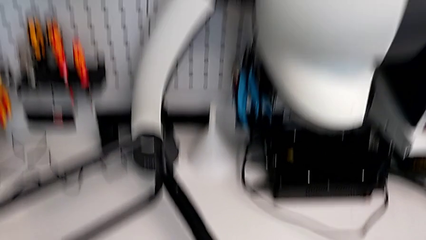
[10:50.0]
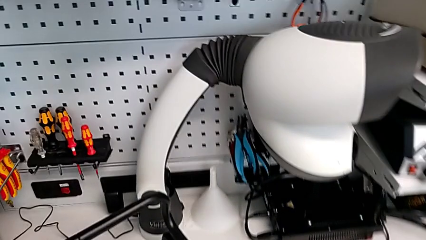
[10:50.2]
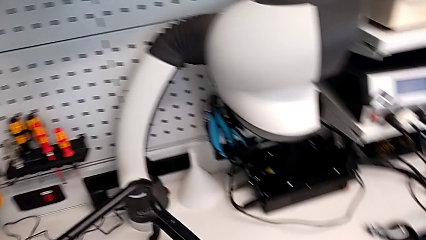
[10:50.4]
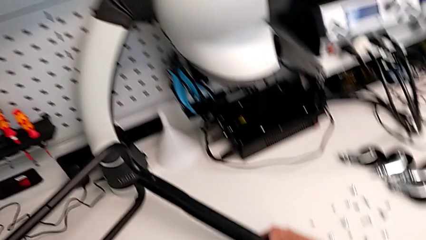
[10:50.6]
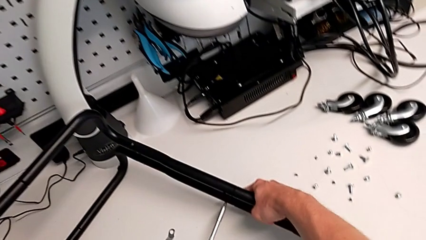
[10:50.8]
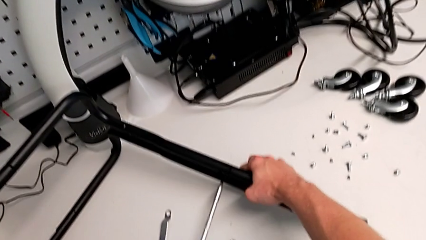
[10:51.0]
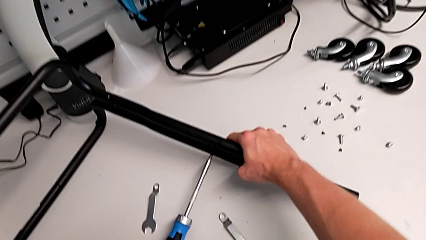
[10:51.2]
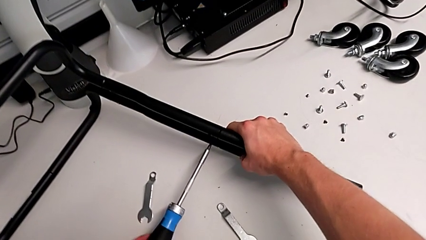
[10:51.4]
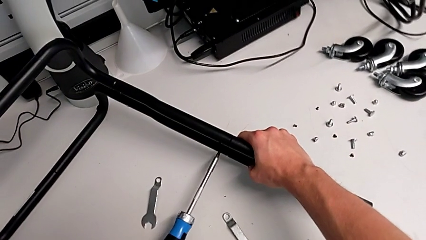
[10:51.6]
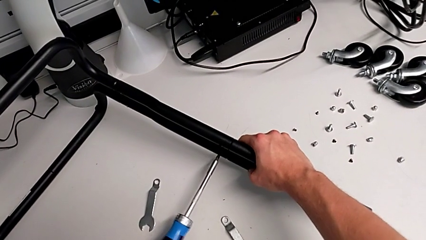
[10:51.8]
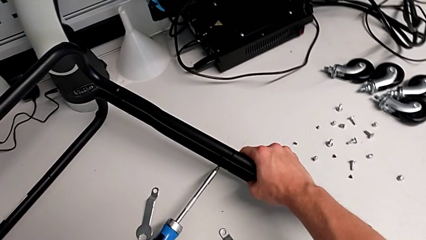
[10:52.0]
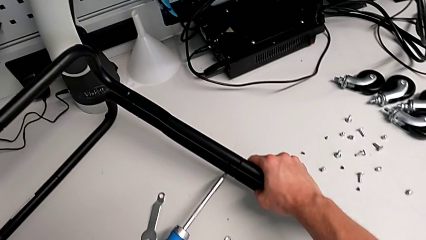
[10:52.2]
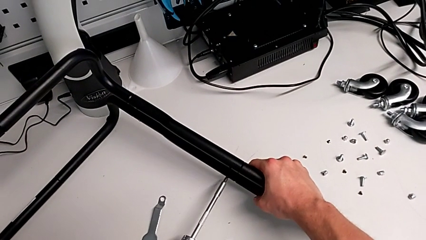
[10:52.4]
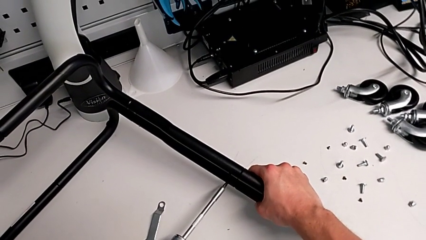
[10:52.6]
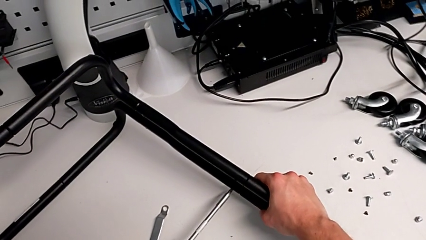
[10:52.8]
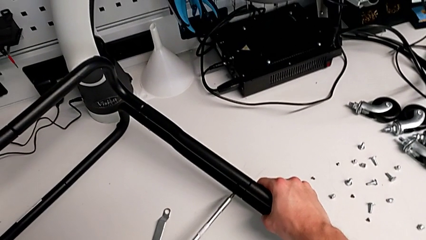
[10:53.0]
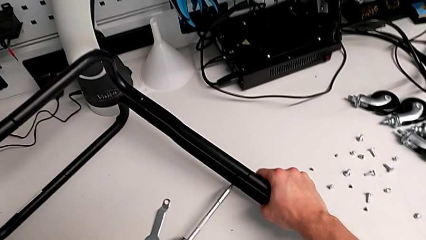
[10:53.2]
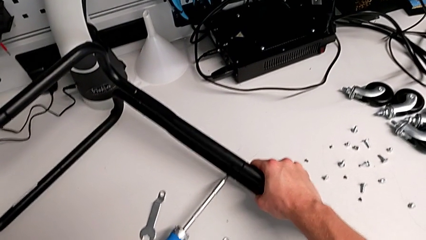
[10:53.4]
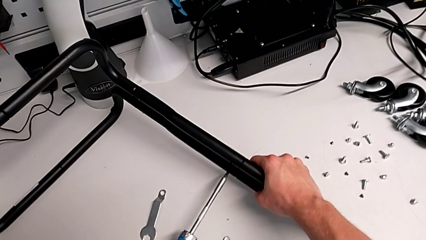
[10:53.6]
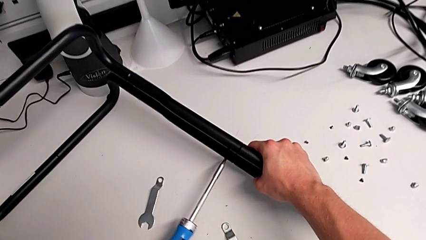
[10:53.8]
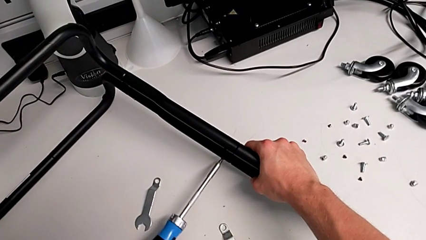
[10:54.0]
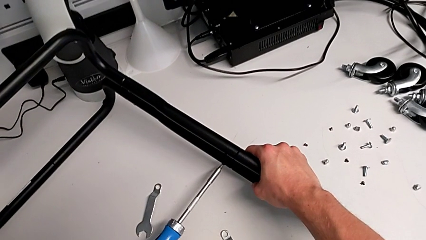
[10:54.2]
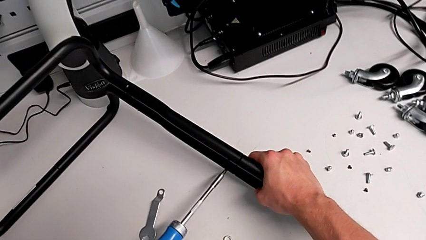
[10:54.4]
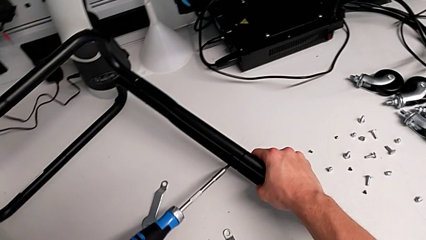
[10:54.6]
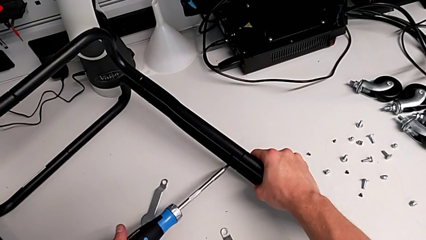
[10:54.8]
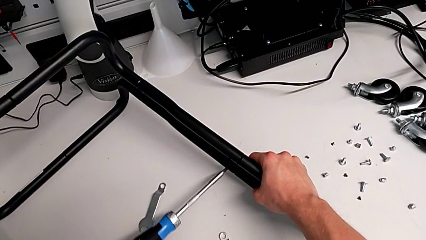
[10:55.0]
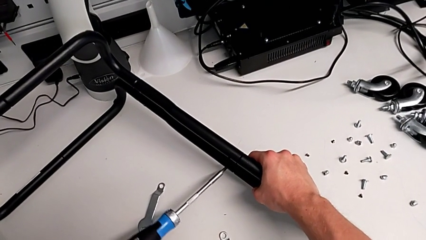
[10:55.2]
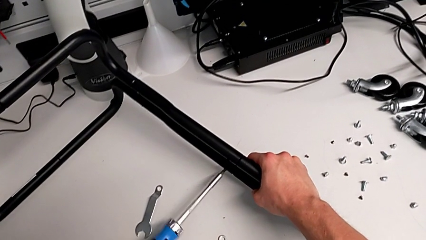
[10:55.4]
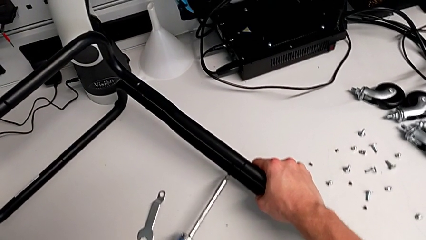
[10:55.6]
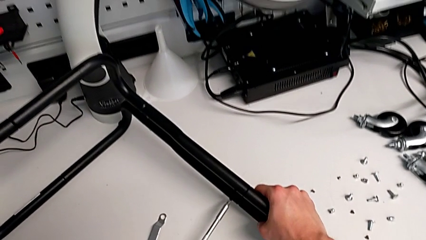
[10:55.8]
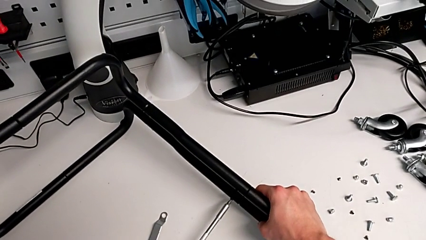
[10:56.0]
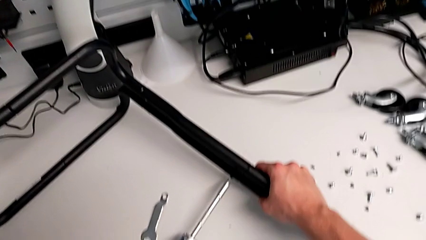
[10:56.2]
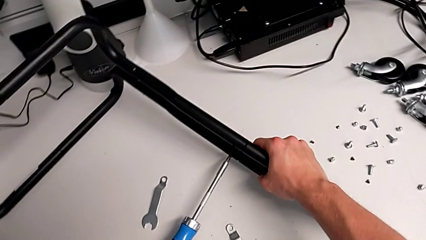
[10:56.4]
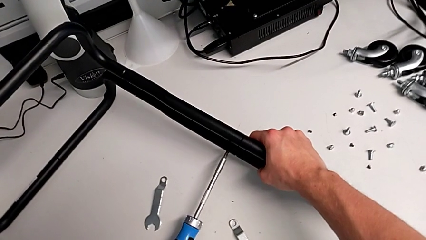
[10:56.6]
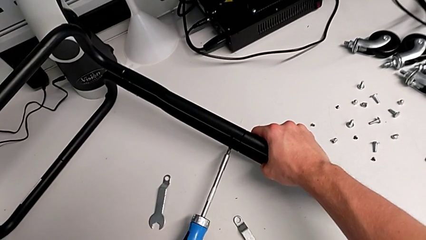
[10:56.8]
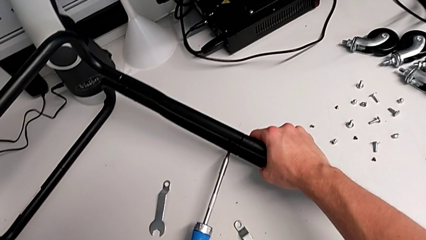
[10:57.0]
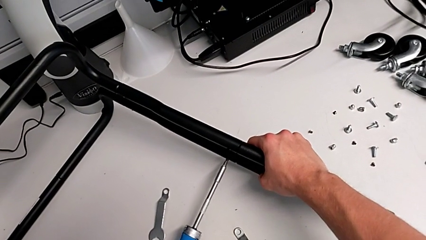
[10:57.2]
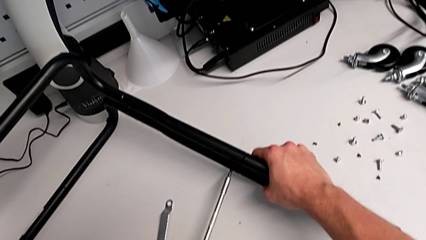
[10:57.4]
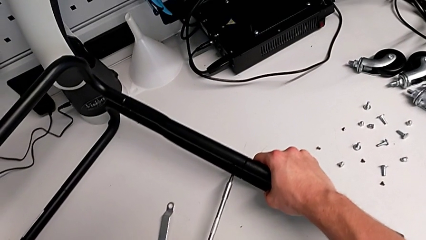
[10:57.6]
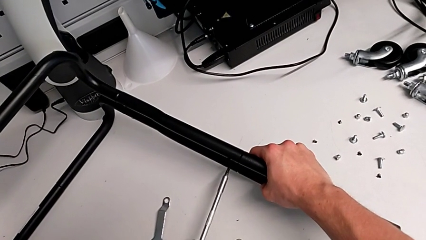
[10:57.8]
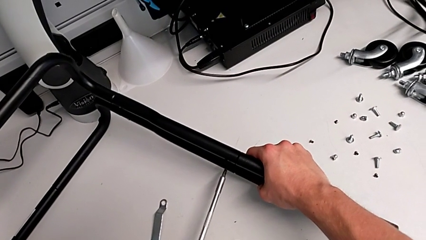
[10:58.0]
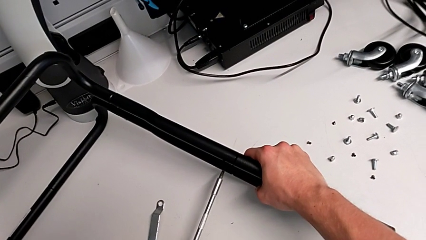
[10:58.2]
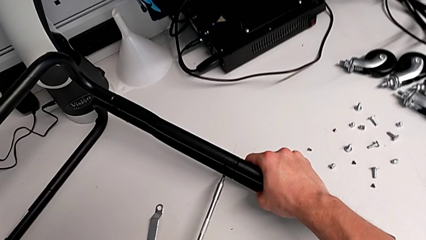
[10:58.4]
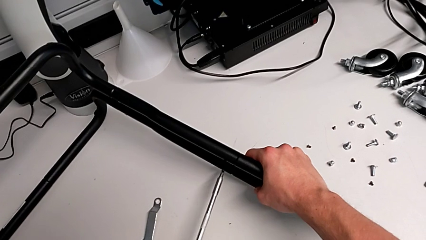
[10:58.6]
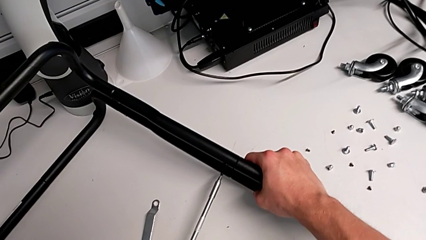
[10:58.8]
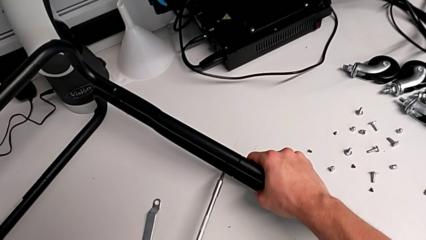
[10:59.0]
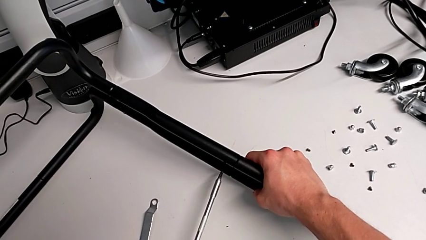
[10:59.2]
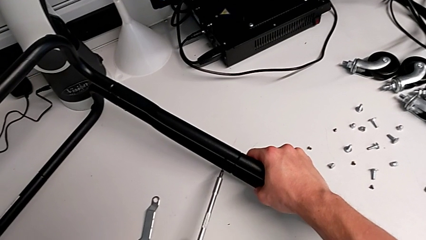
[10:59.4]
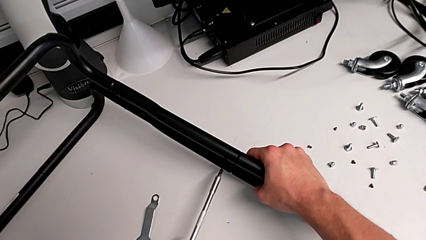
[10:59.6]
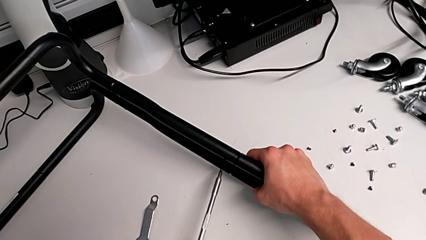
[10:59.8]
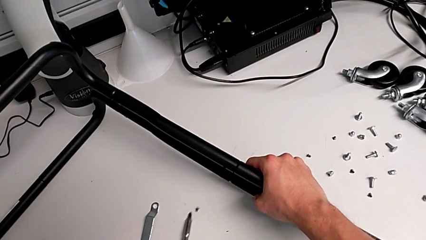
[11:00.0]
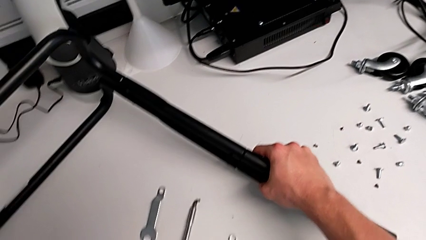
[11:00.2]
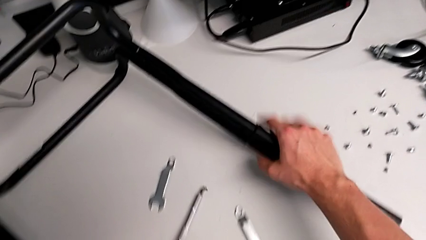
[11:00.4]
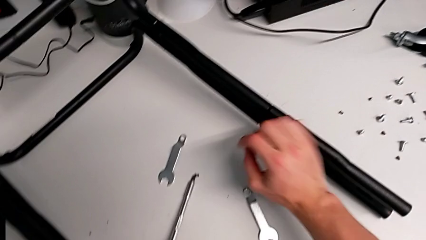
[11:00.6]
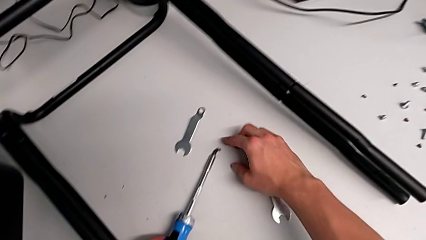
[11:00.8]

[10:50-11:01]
The camera wearer is unscrewing the first screw from the fourth leg of the furniture. They keep unscrewing the screw.

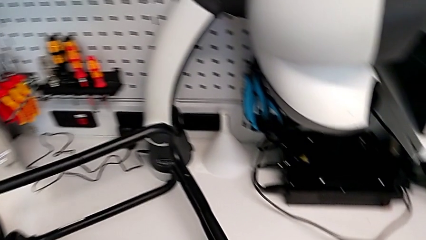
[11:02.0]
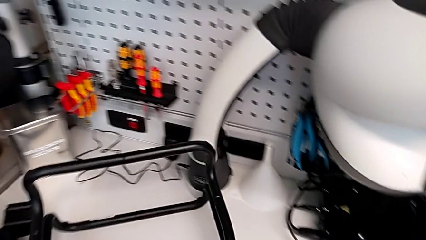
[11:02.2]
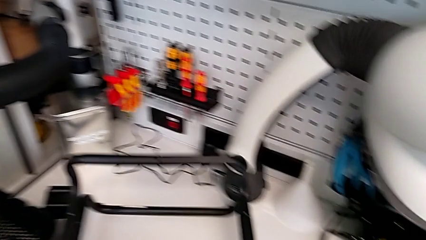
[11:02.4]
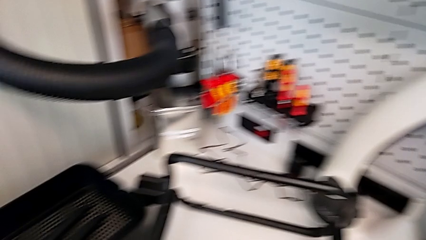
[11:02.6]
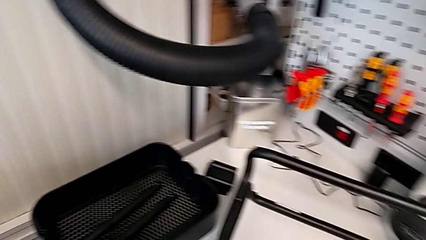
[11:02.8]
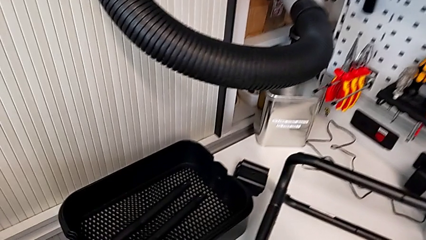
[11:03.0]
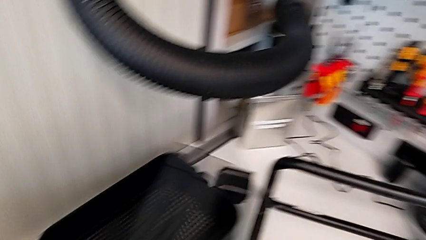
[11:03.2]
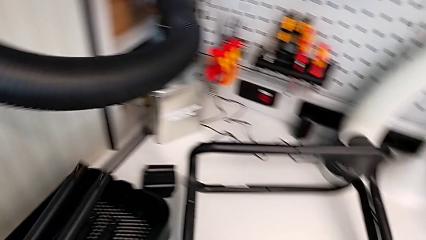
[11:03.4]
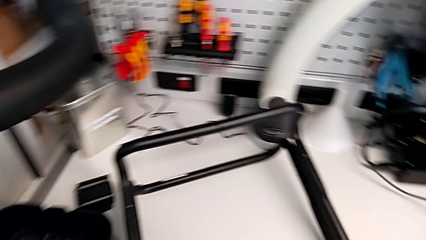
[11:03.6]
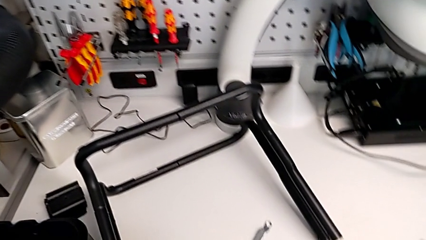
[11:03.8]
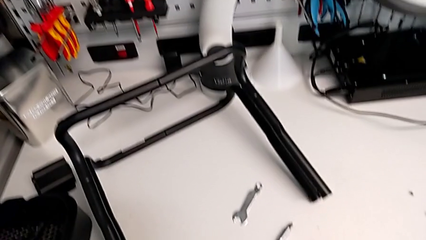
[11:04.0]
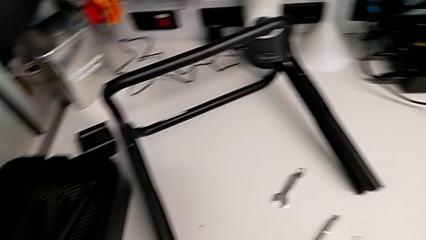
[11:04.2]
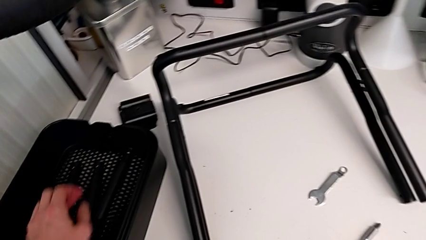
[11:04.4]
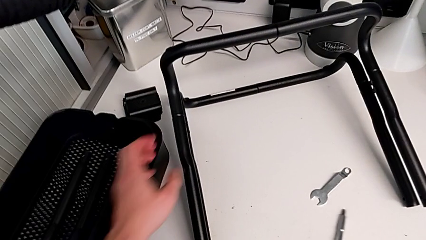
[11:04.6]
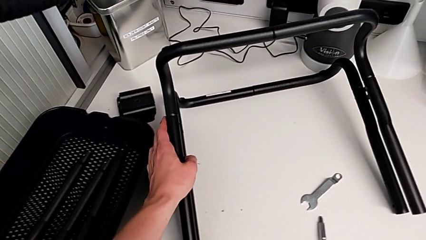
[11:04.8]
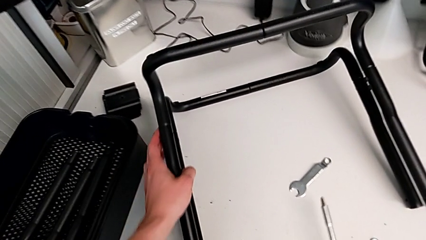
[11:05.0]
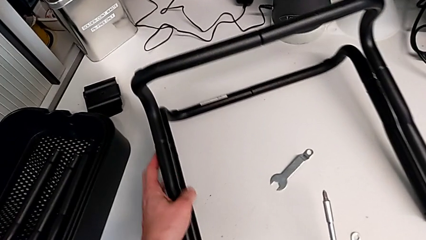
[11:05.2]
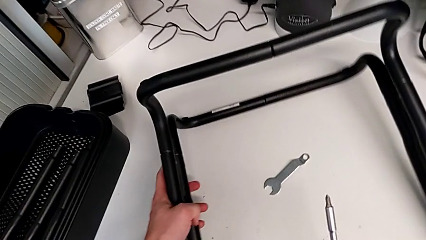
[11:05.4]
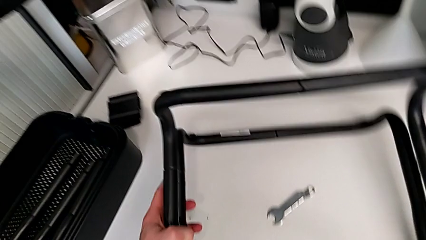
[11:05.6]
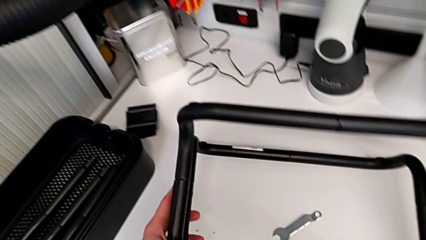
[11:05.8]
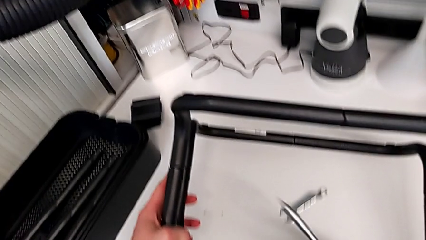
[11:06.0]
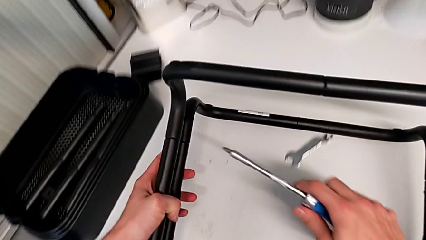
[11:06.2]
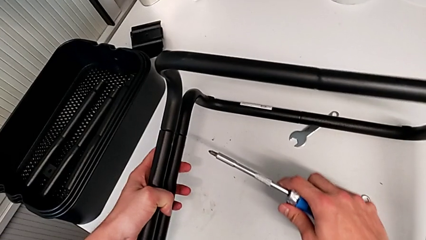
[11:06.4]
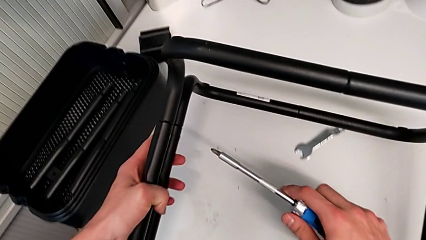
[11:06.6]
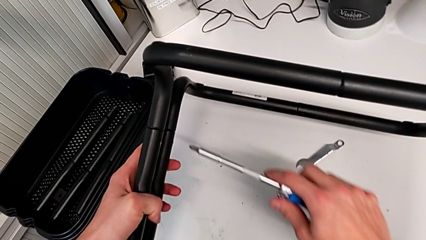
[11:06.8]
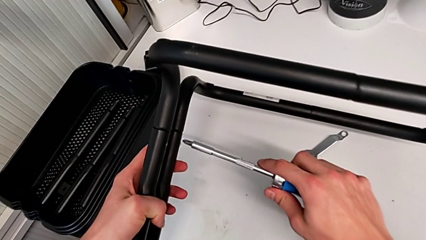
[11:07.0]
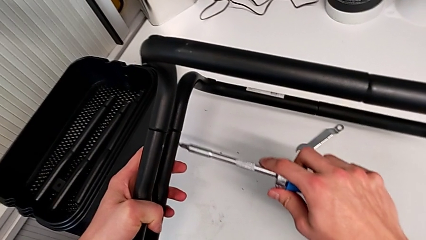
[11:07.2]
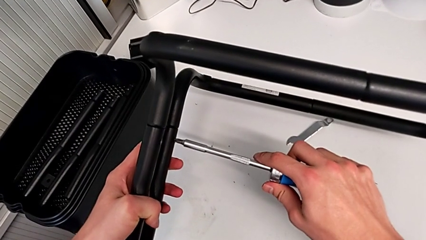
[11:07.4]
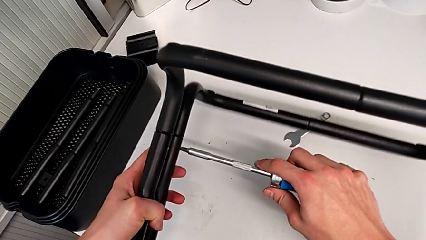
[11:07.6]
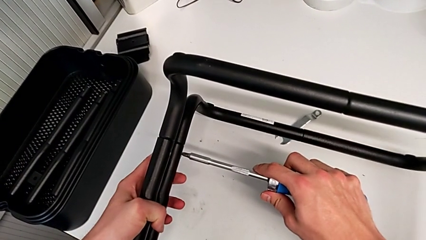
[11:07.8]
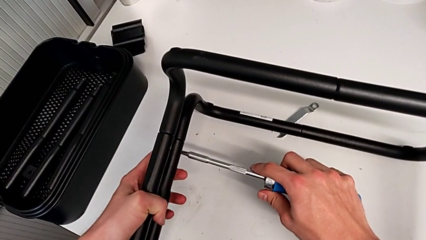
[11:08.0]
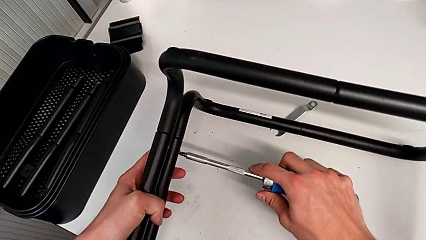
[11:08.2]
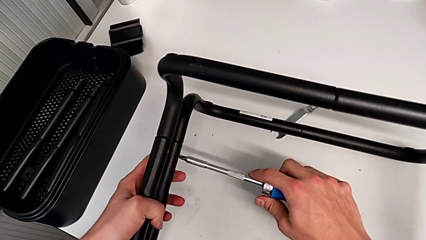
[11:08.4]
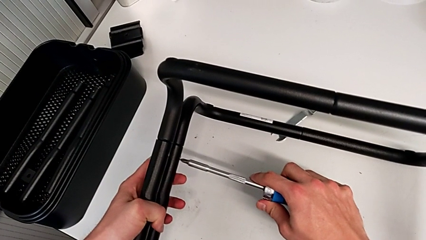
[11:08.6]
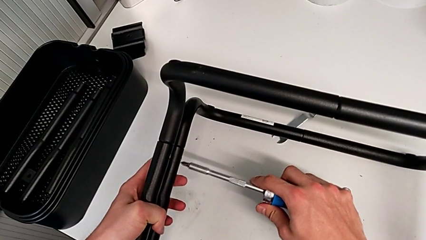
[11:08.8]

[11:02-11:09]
The camera wearer is unscrewing the second screw from the first leg of the furniture. They unscrew the screwdriver, place the half frame and begin to unscrew the screwdriver.
